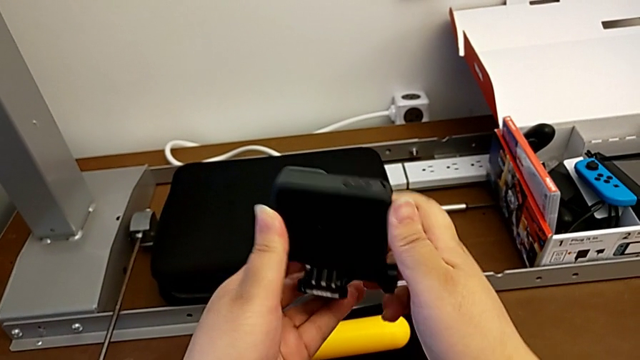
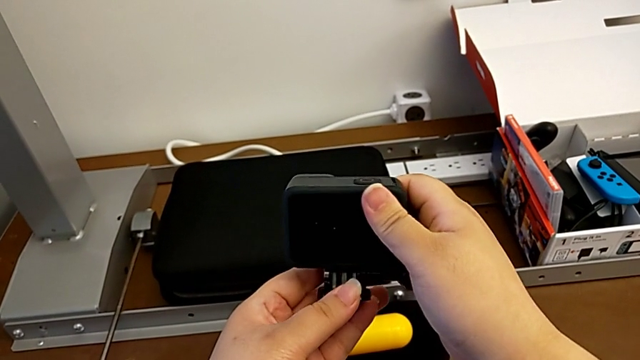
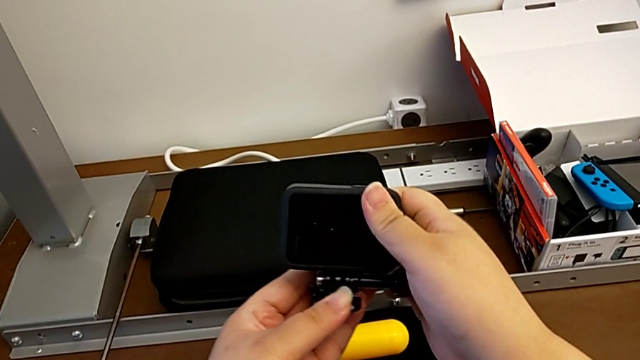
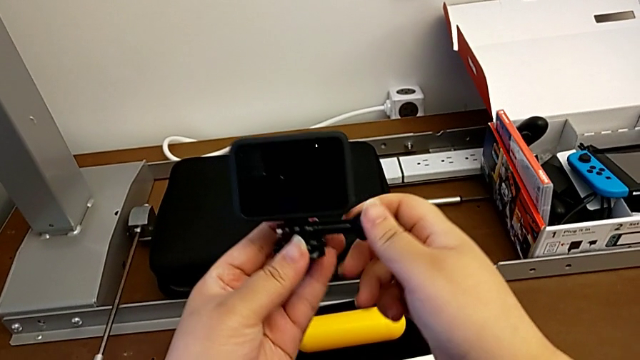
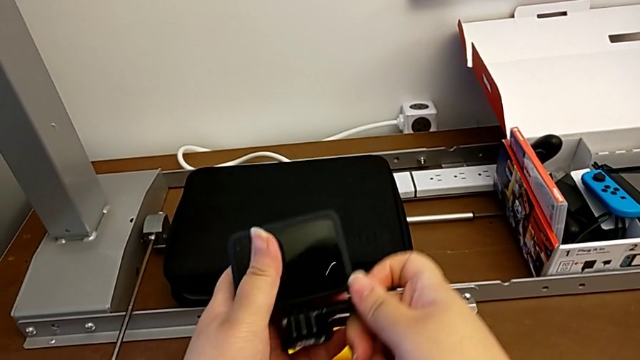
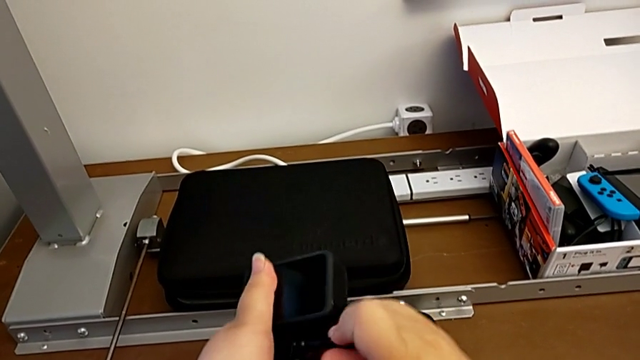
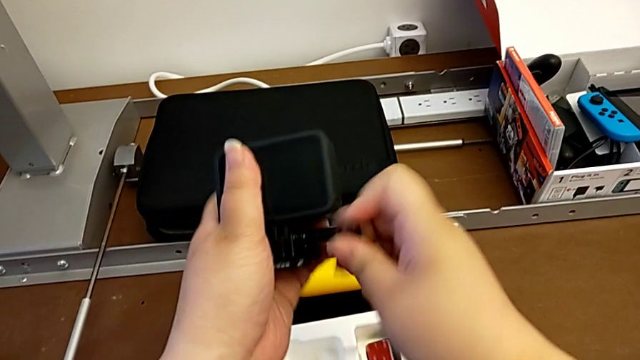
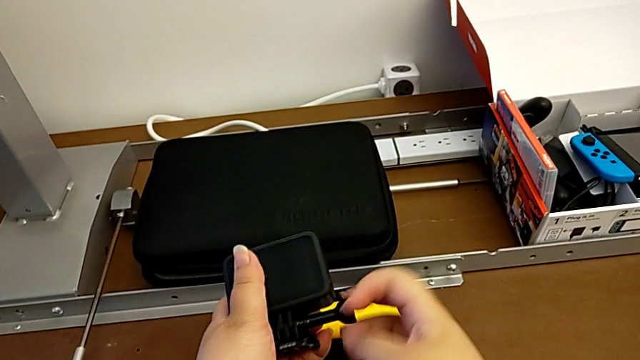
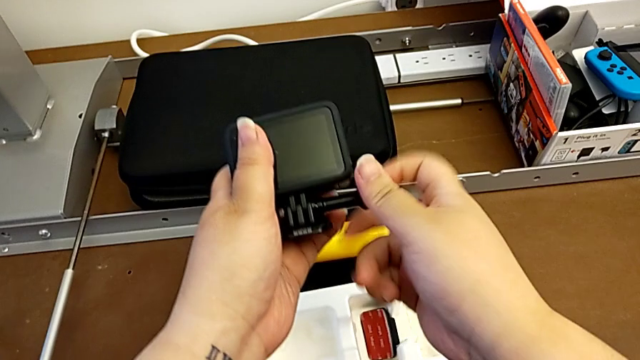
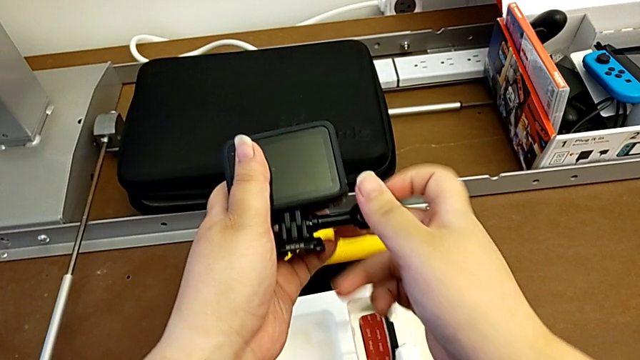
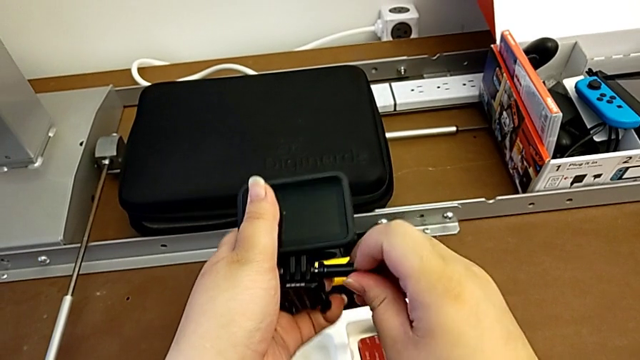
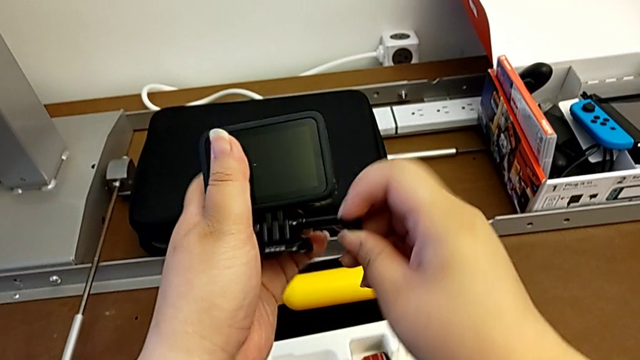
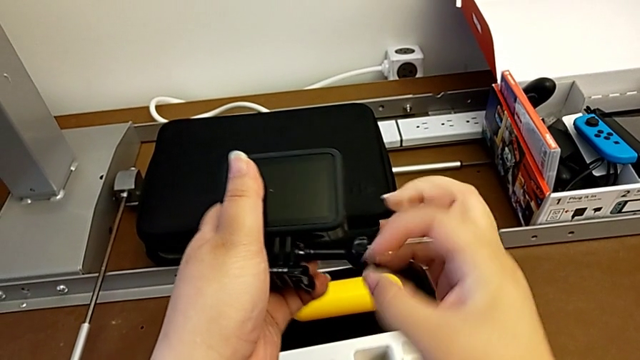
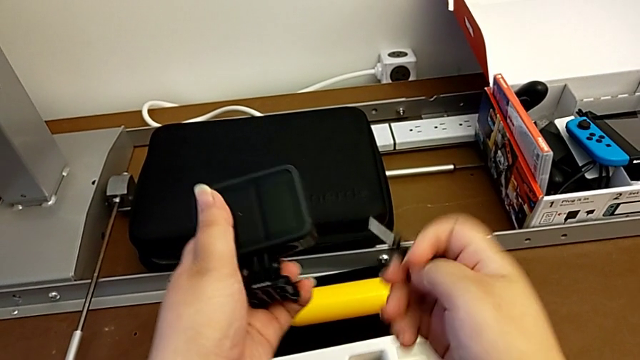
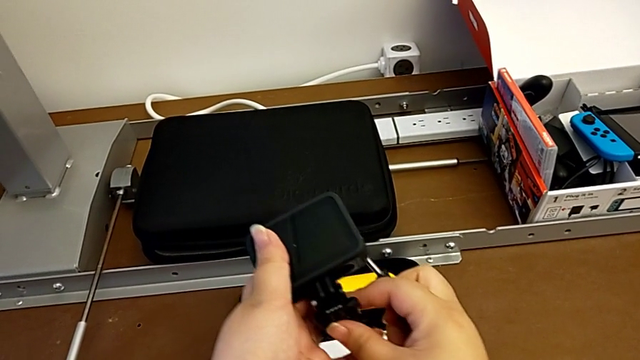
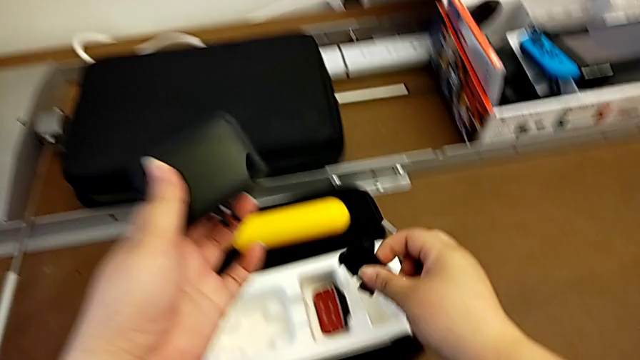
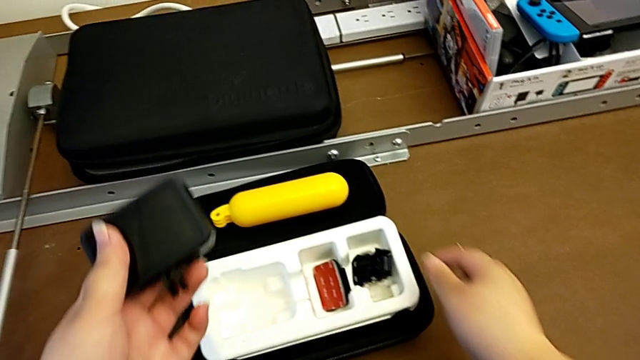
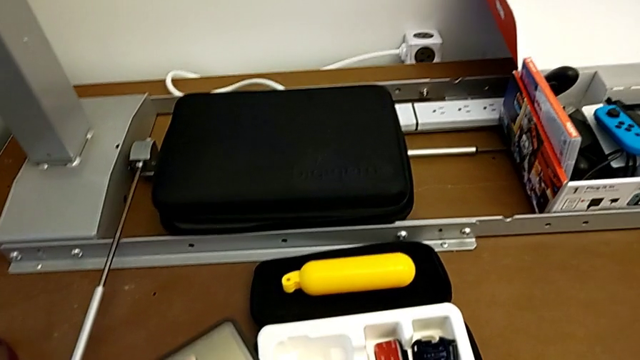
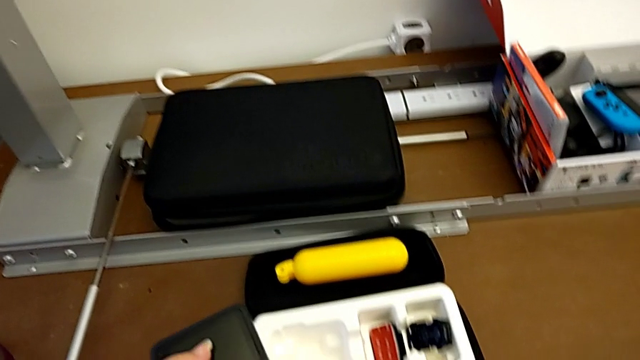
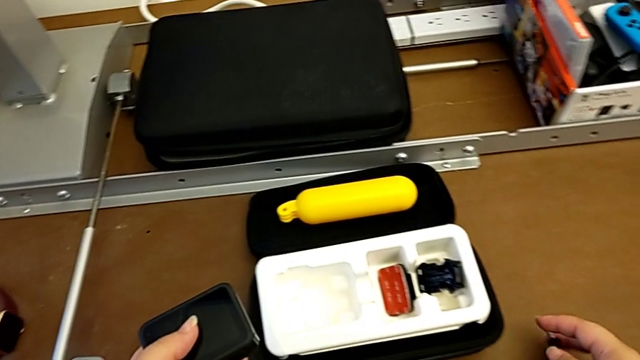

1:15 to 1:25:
The camera wearer detaches the mount adapter from the GoPro mount. They align the GoPro, grab the screw, unscrew it, withdraw it, withdraw the mounting peg, place it and drop the screw.

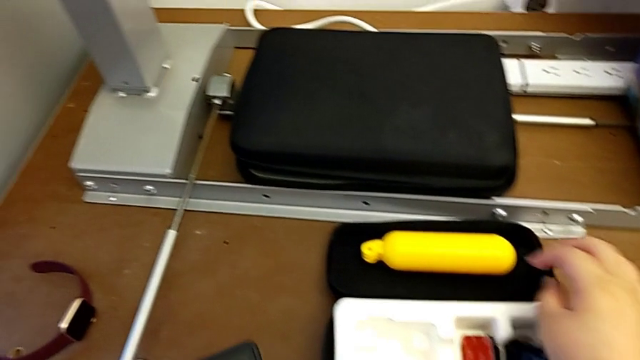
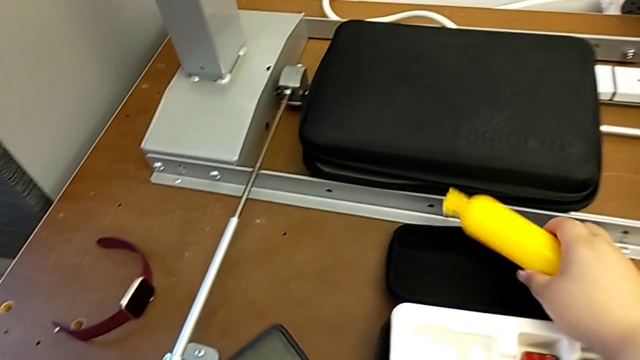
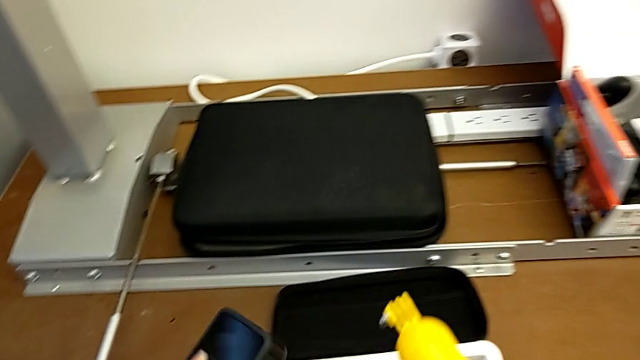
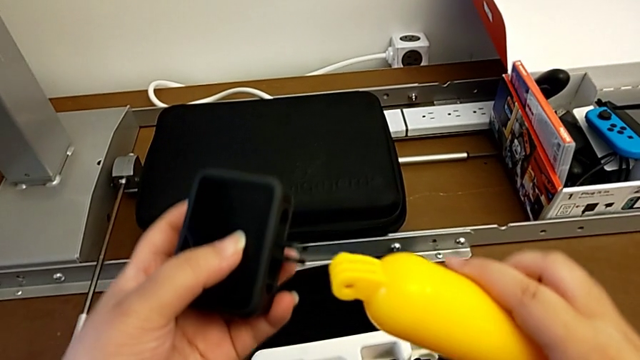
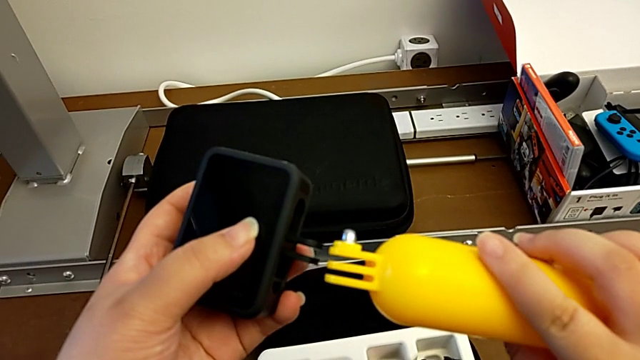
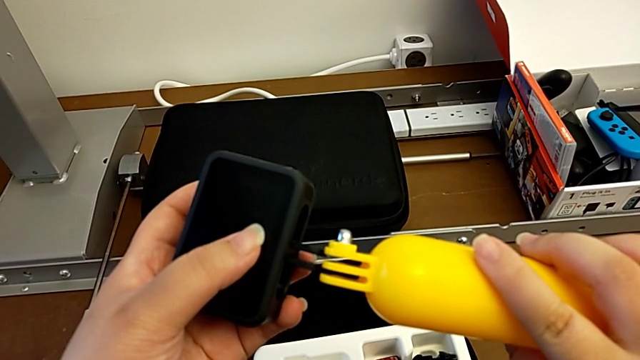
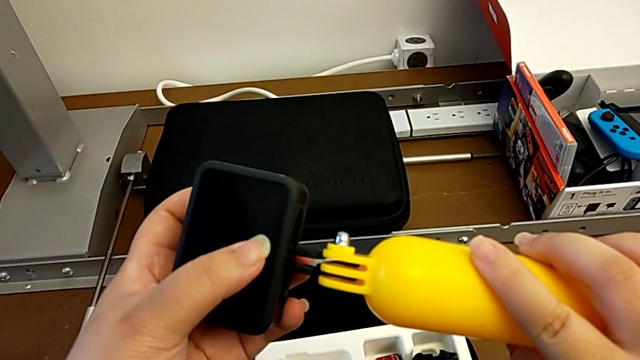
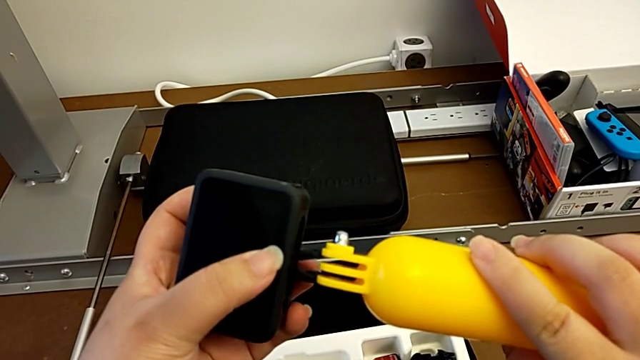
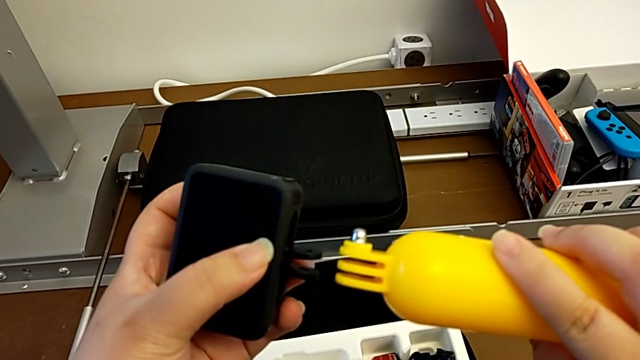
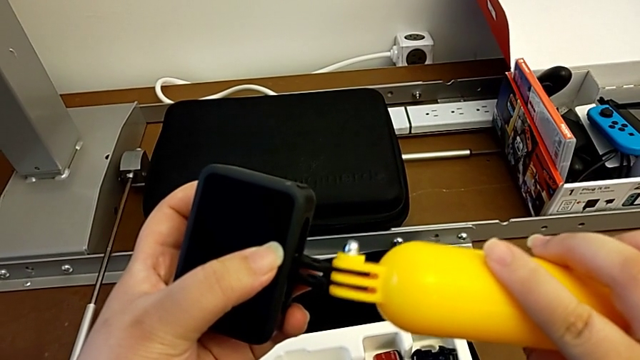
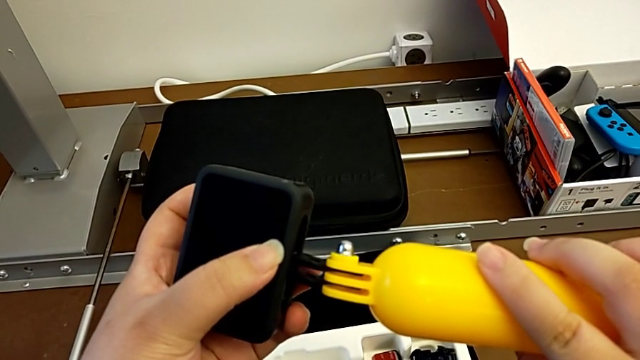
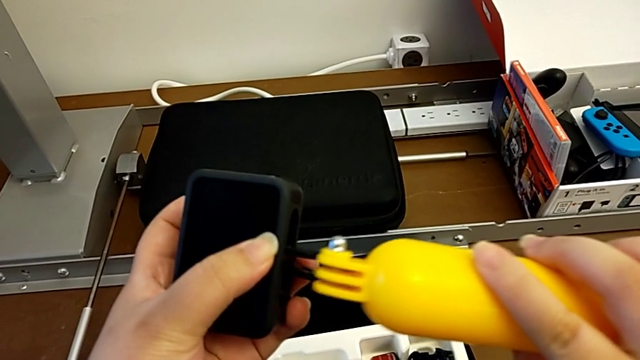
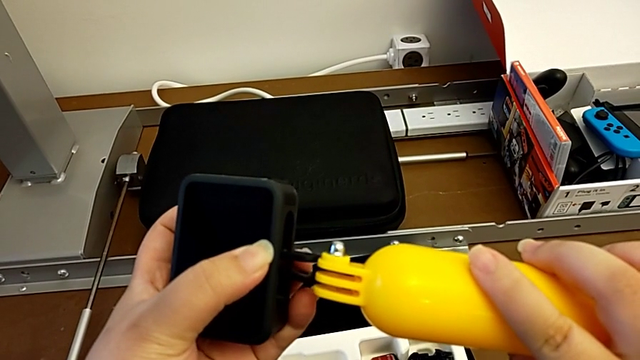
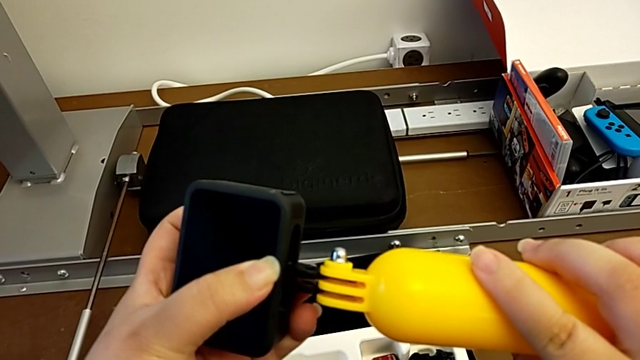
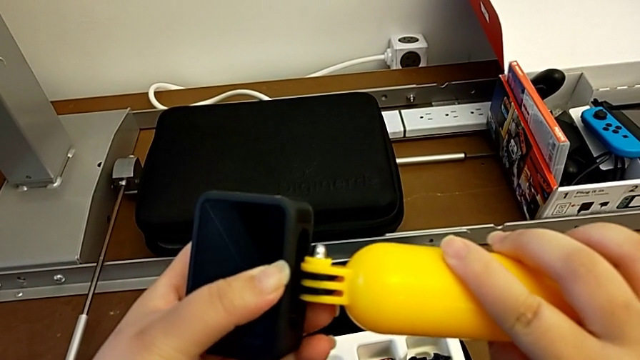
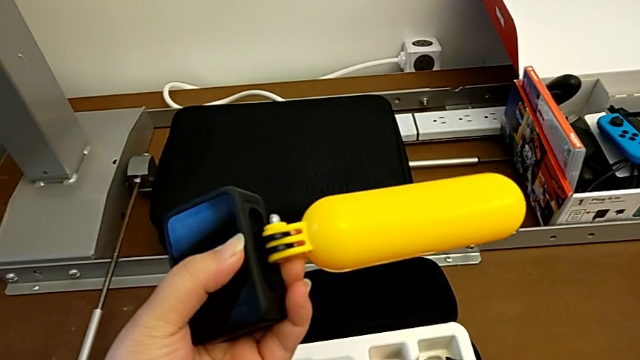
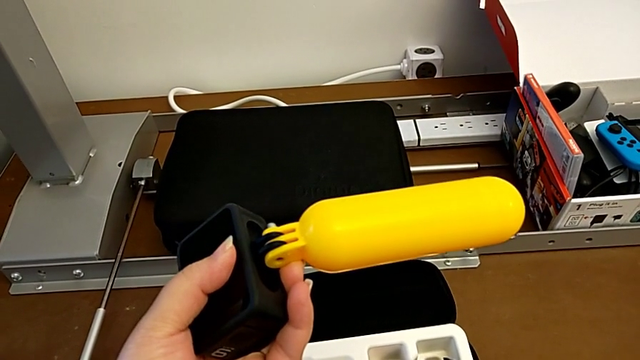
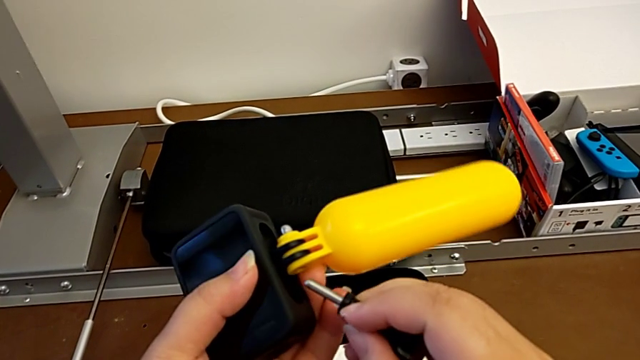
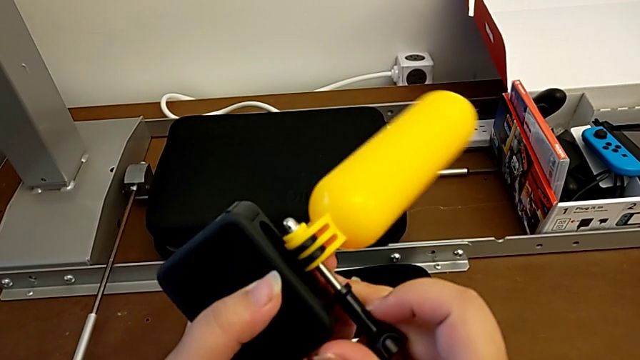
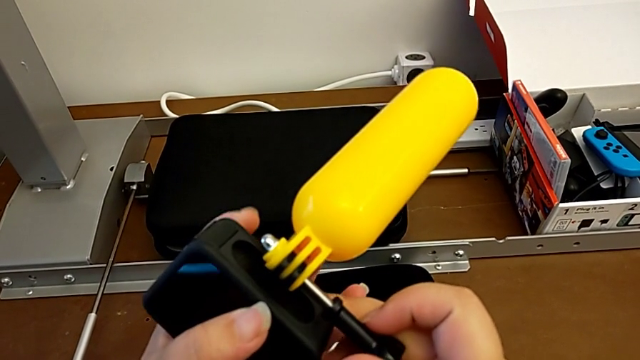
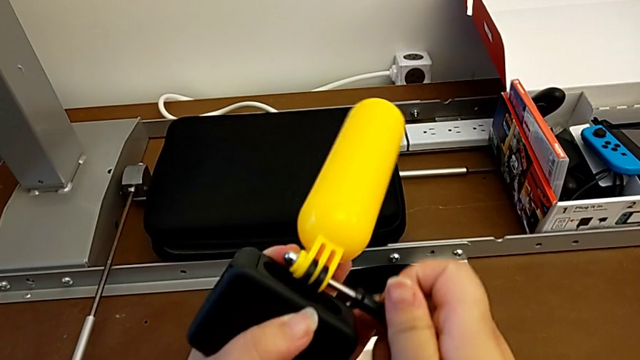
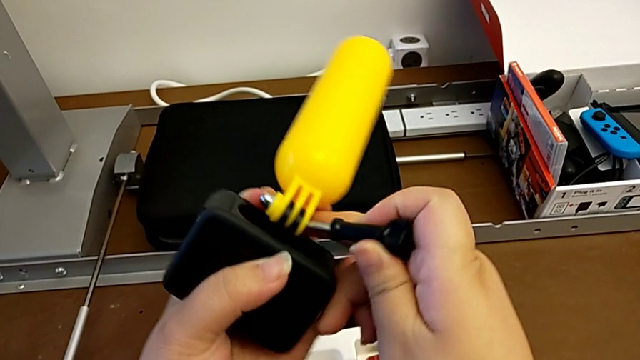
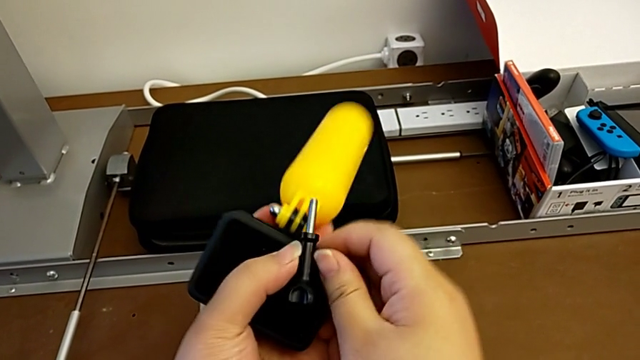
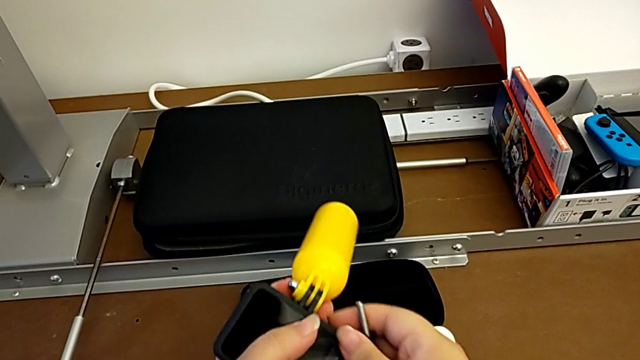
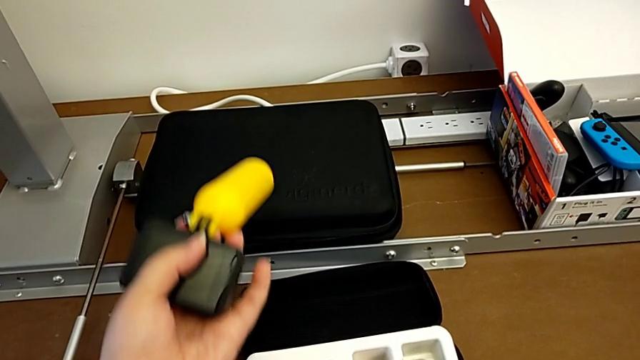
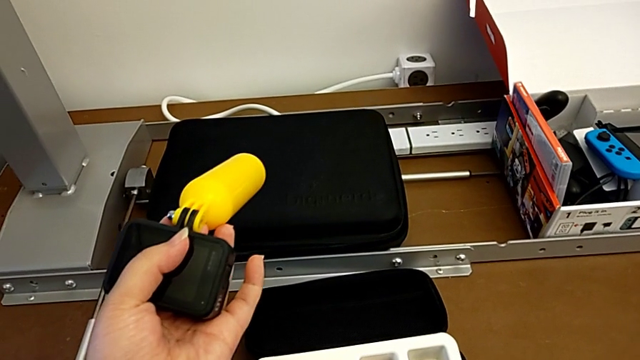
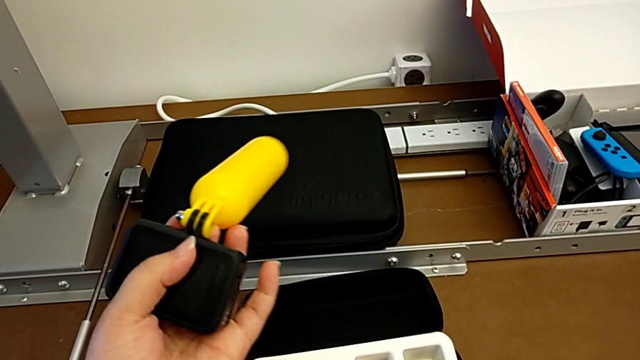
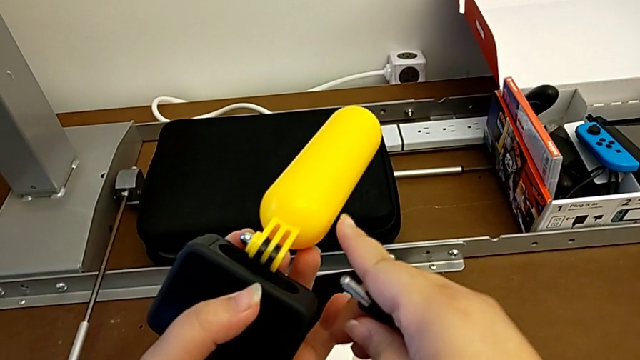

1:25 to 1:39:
The camera wearer is attaching the handheld grip to the GoPro mount. They grab the yellow handheld grip, lift it, insert it, insert the screw and wrongly drop it, slipping the lock screw from his hand.
